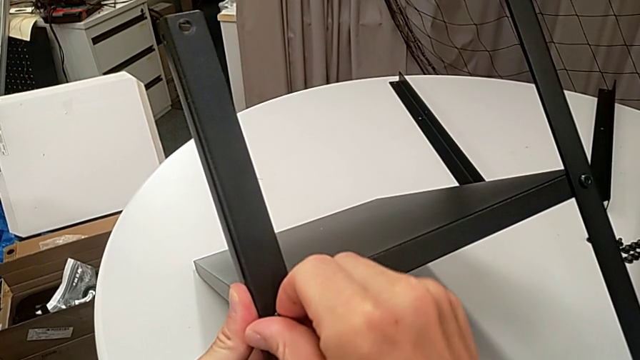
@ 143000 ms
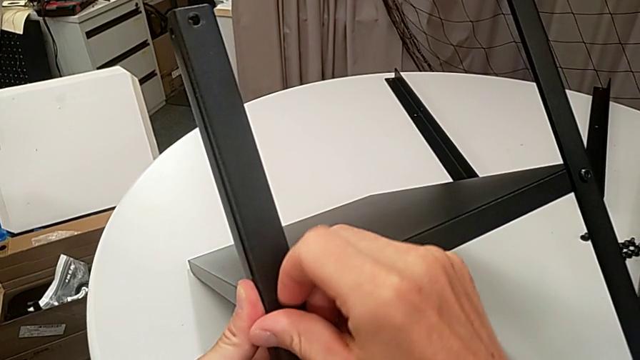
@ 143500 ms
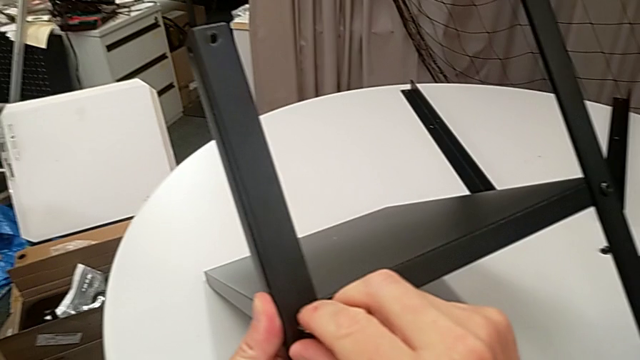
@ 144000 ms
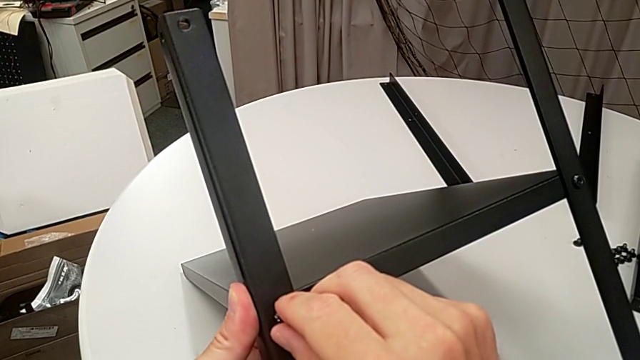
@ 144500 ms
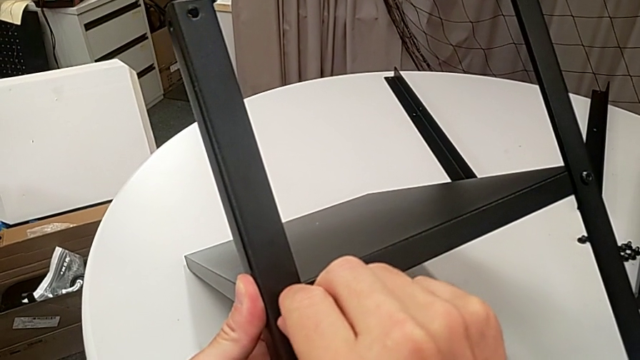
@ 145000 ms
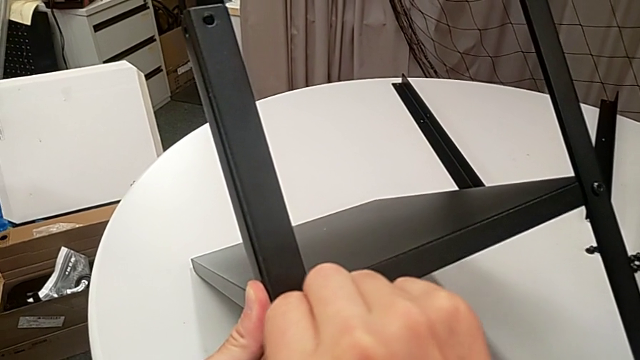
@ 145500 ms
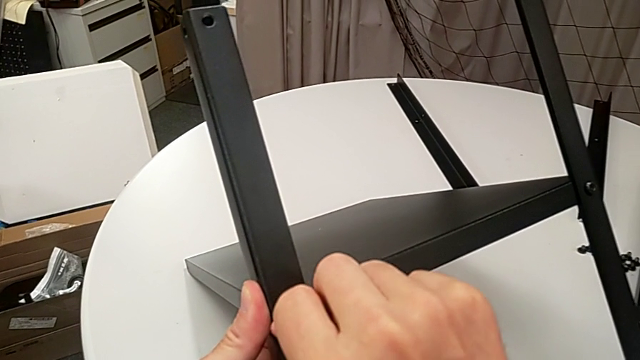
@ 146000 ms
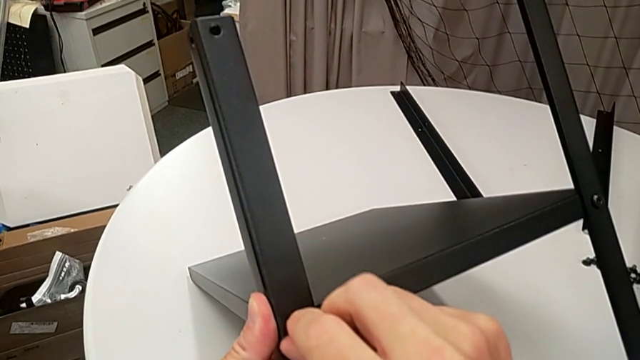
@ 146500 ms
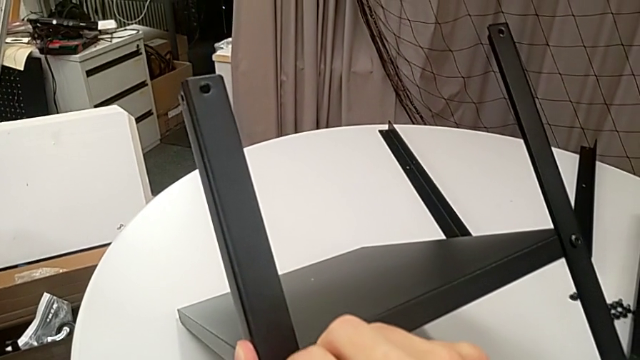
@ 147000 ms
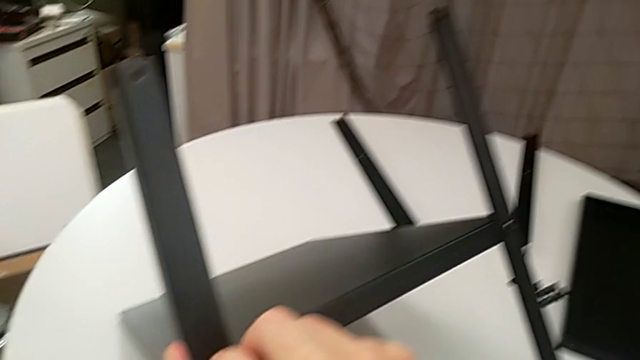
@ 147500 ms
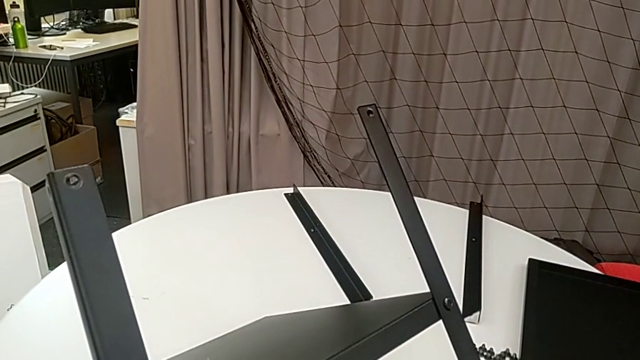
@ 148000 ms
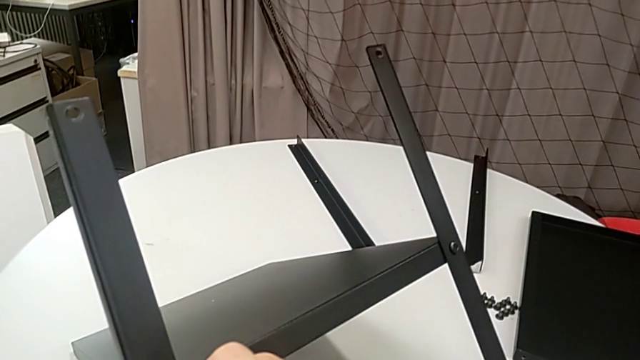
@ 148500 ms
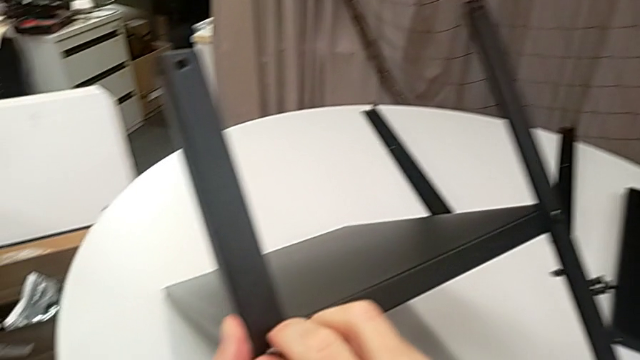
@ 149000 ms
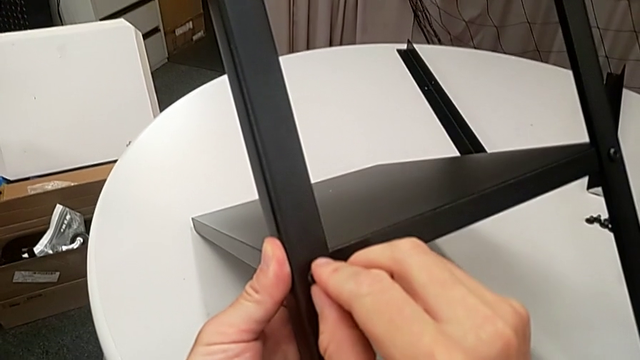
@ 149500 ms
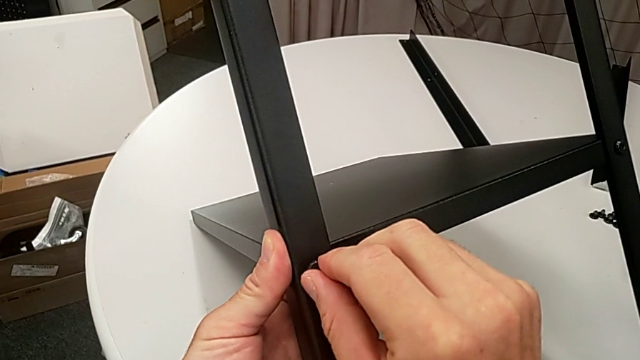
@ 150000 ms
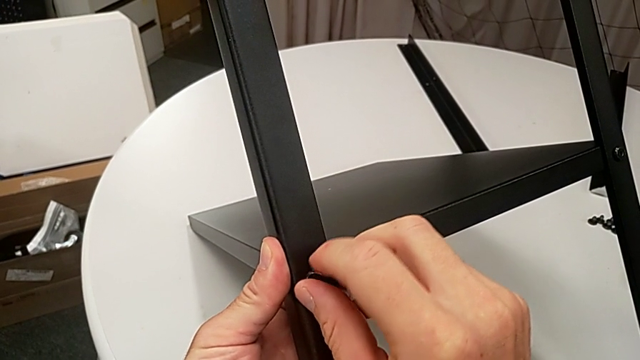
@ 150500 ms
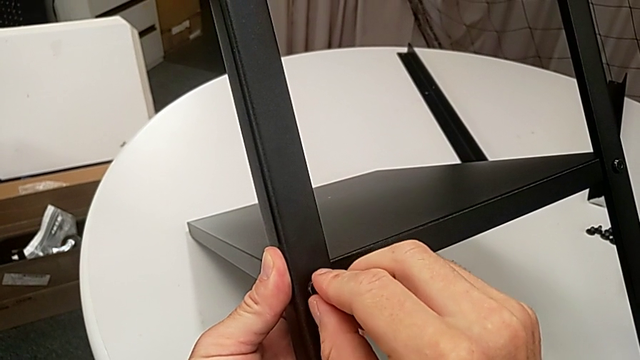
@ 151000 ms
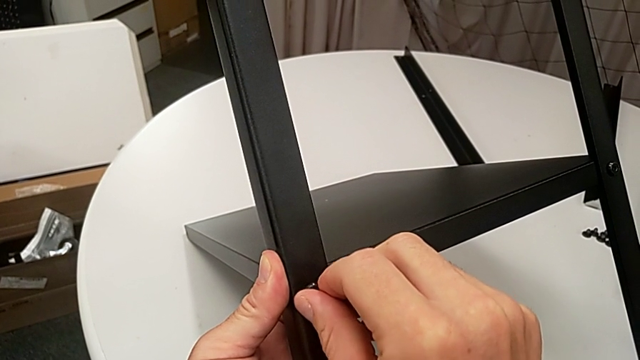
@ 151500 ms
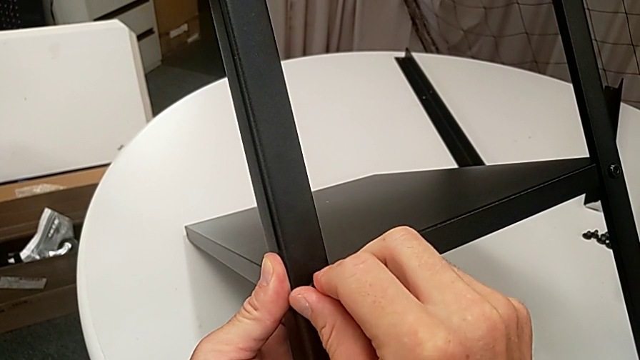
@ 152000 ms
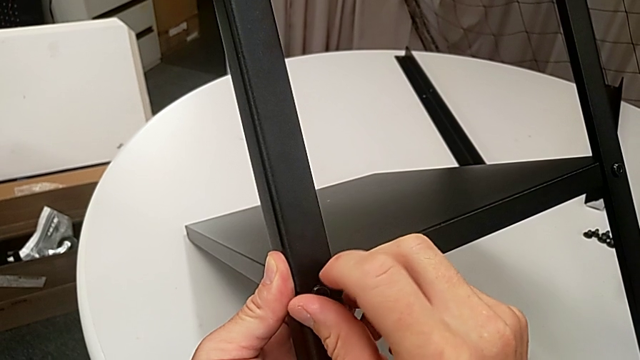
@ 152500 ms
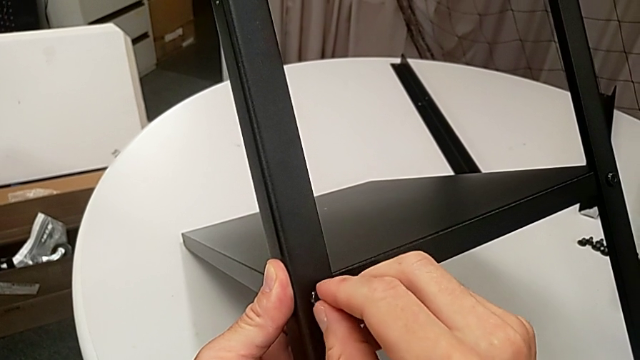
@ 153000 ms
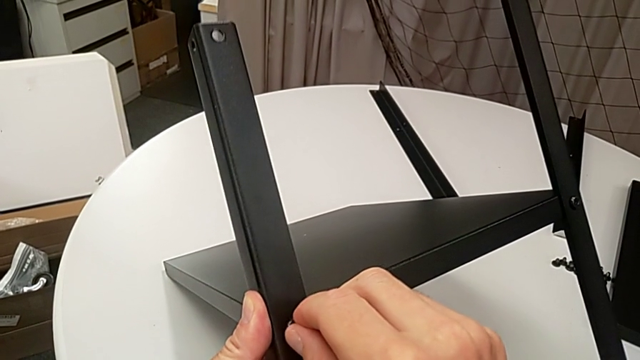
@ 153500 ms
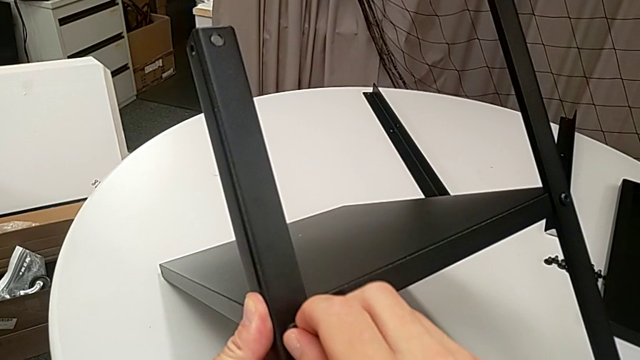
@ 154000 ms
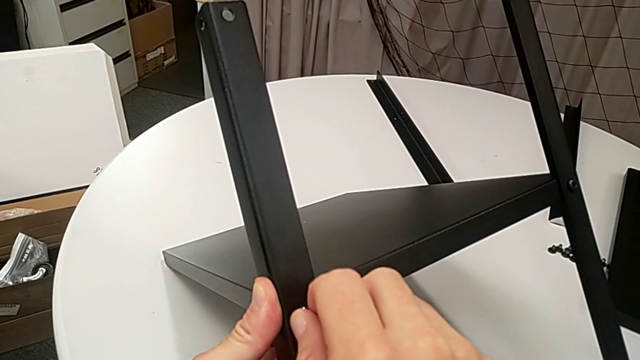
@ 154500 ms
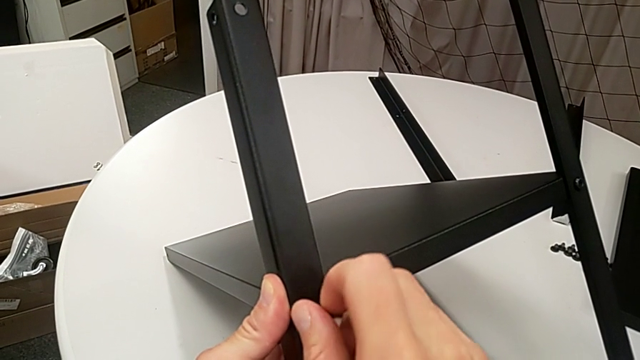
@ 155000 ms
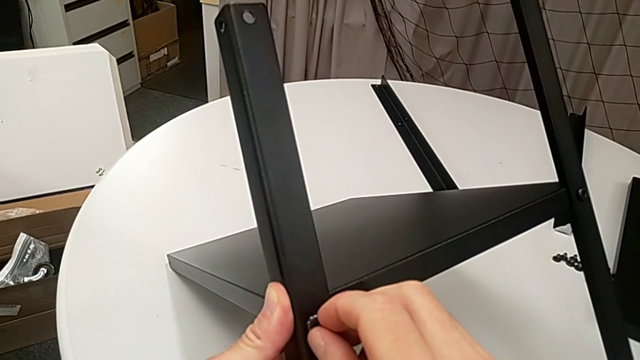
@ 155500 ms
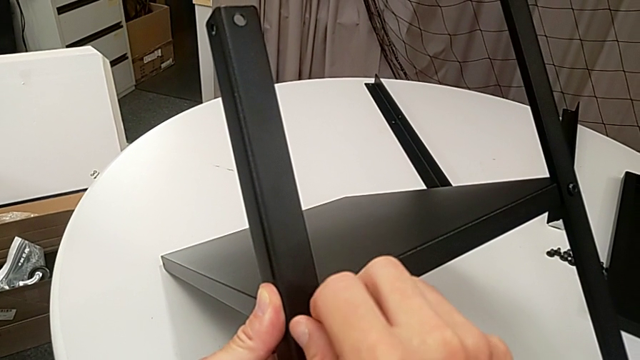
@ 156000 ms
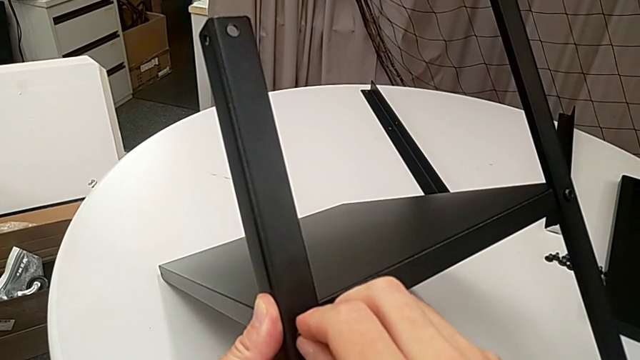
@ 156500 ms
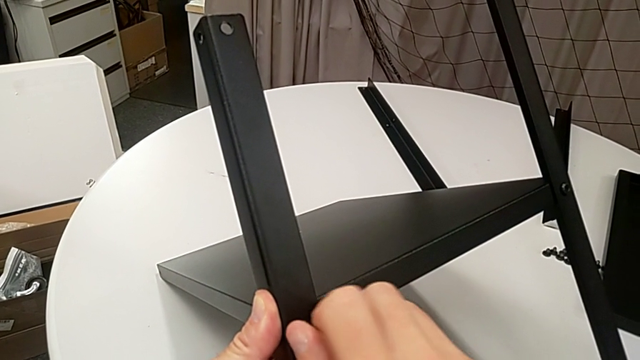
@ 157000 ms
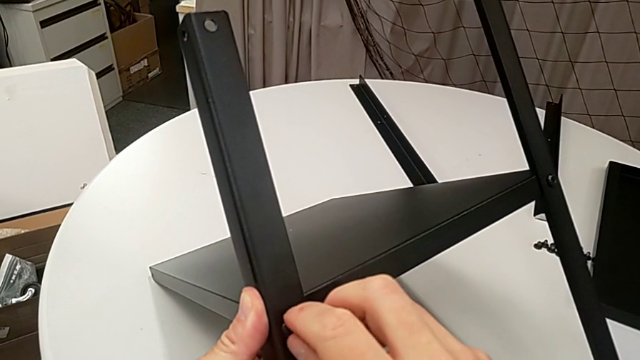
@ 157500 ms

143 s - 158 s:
The camera wearer is assembling the legs of the nightstand. They insert the hex socket head and begin to screw it.

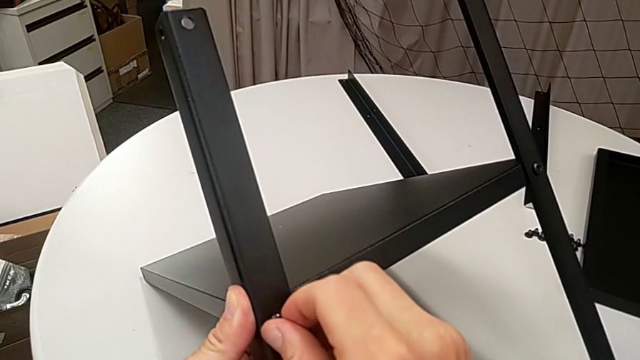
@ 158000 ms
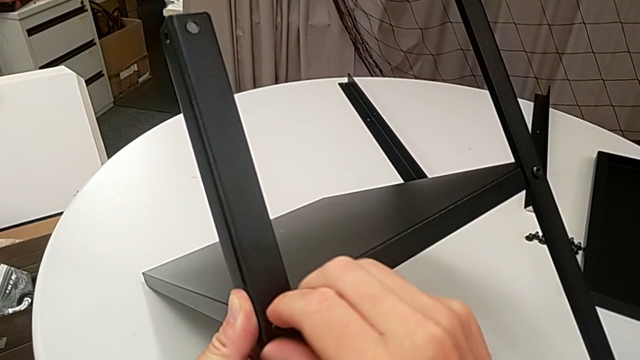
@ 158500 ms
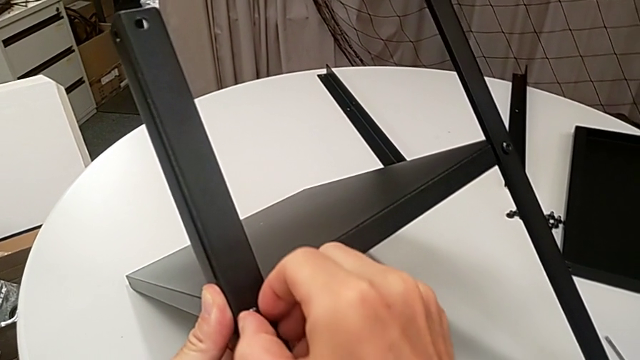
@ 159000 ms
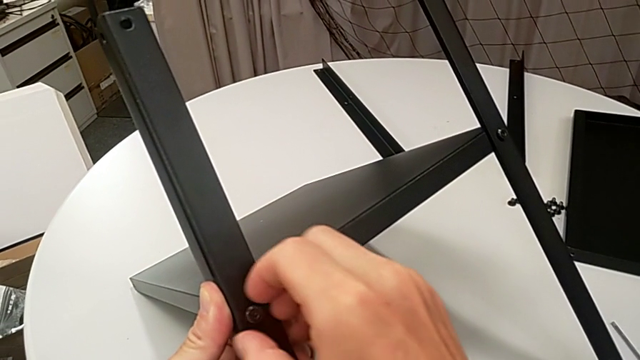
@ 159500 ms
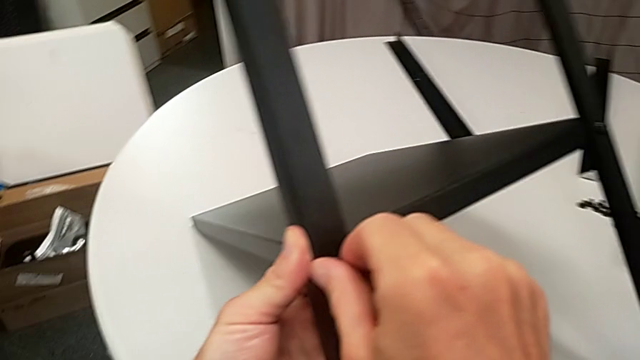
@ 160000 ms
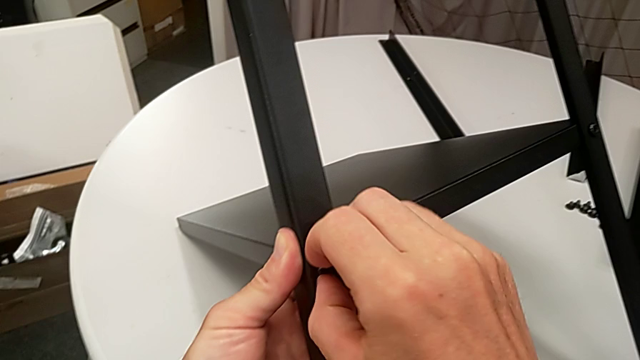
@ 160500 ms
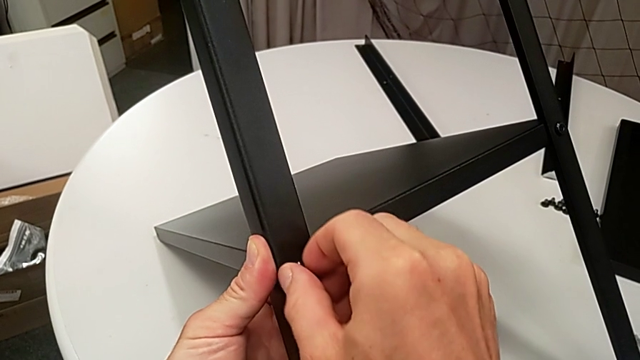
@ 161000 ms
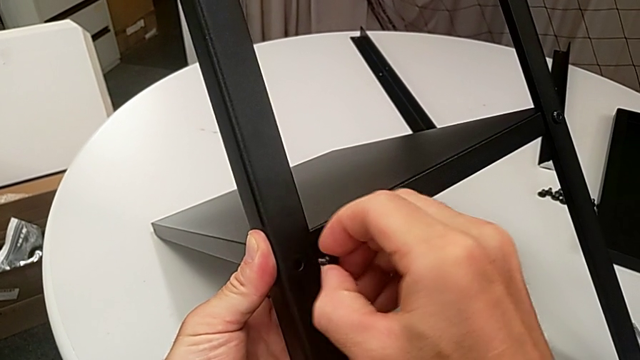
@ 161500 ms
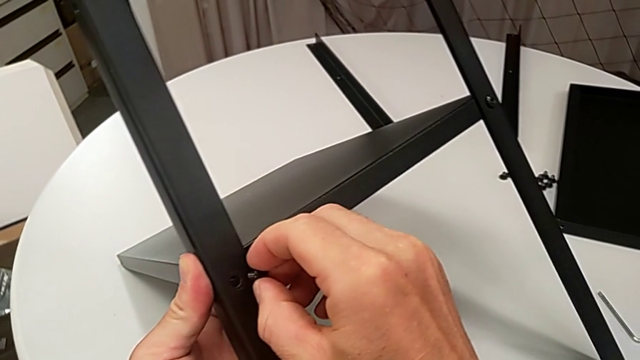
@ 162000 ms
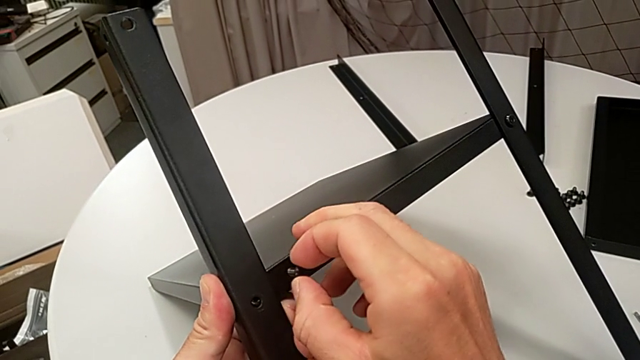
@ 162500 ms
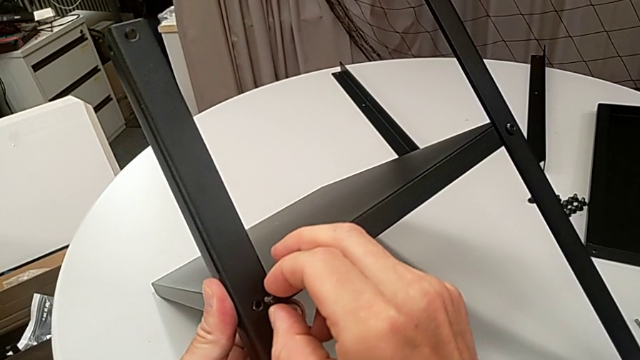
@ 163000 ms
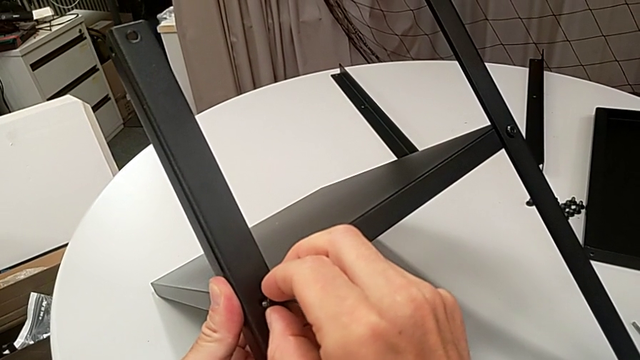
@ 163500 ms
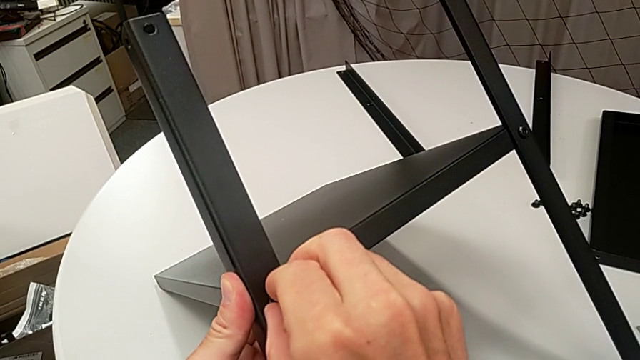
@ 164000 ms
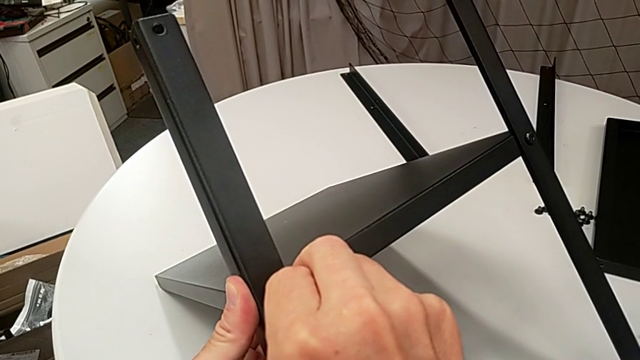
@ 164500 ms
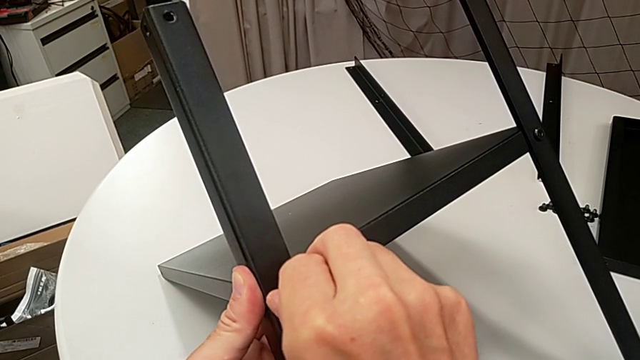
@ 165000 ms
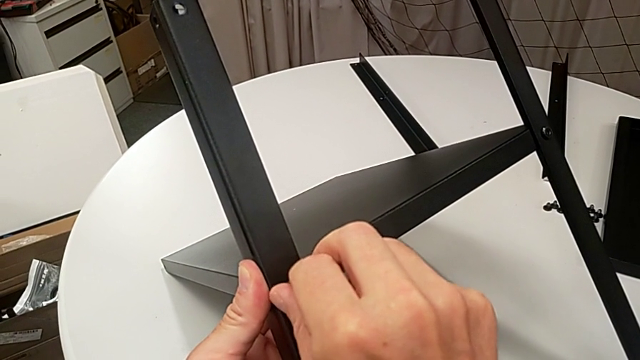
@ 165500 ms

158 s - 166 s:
The camera wearer is assembling the legs of the nightstand. They keep screwing the hex socket head, withdraw it, insert it and begin to screw it.
